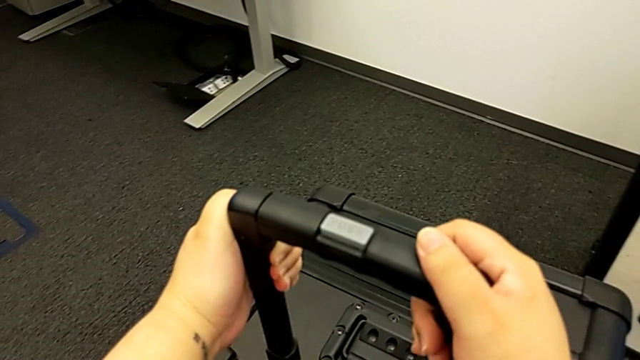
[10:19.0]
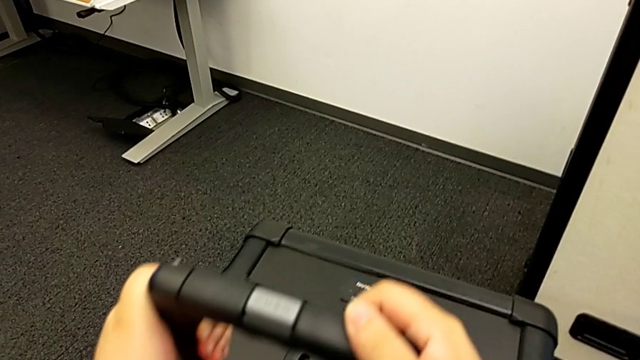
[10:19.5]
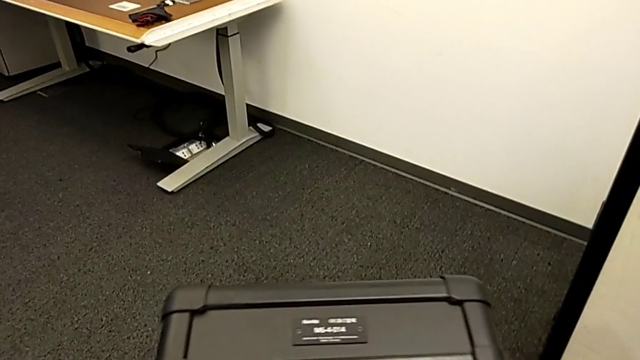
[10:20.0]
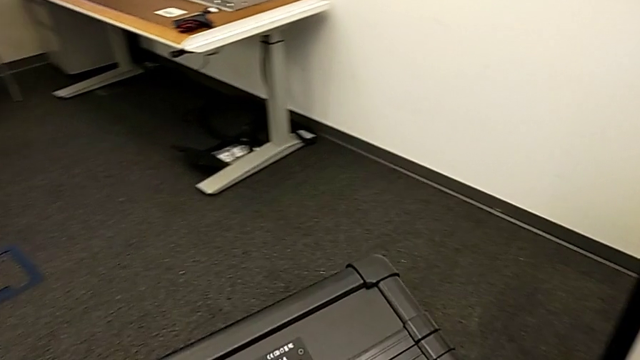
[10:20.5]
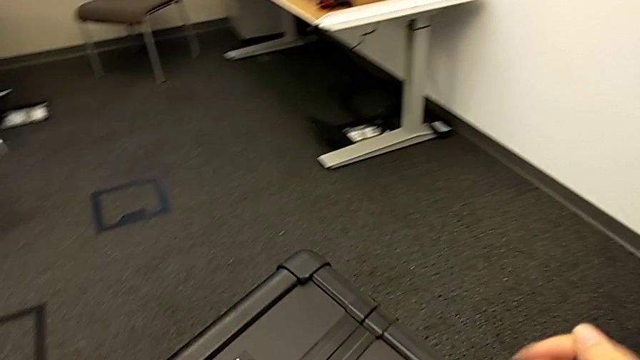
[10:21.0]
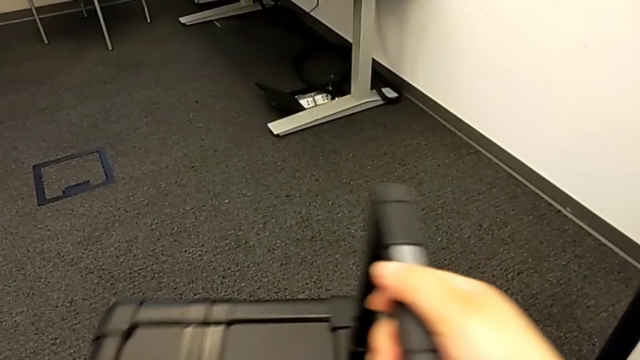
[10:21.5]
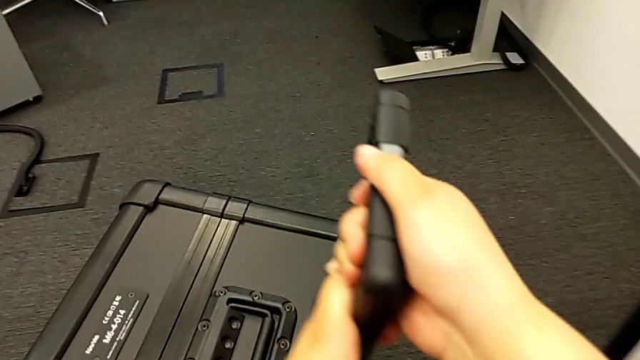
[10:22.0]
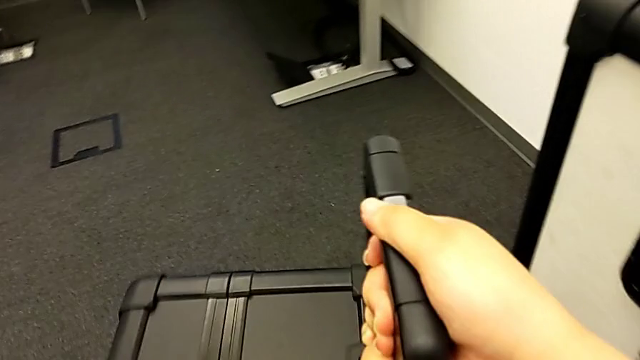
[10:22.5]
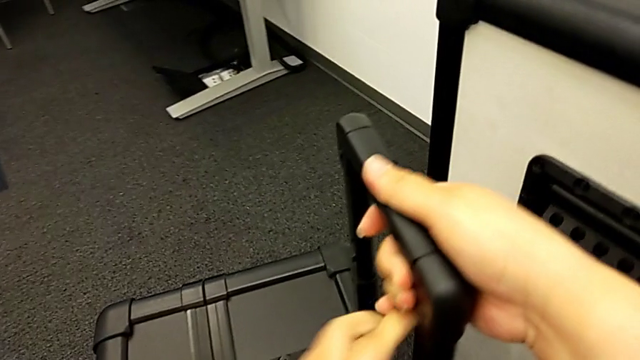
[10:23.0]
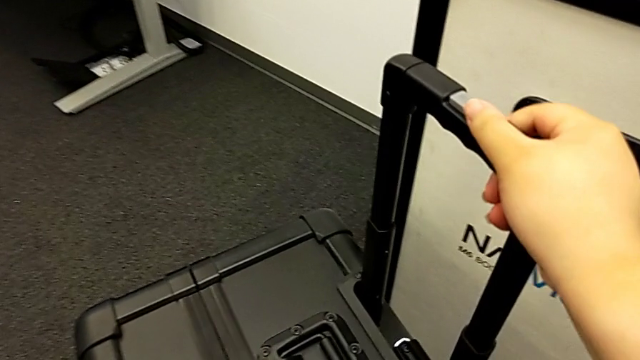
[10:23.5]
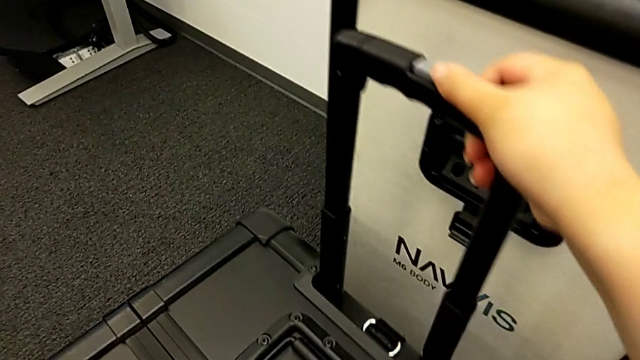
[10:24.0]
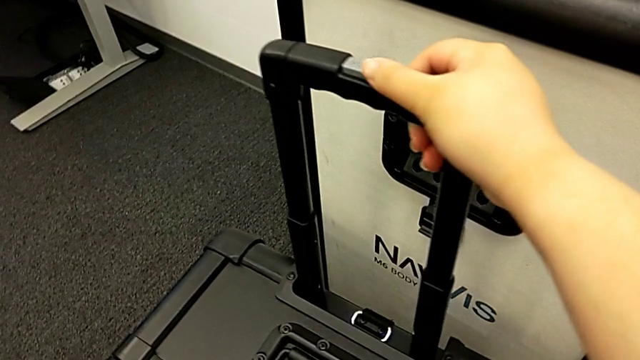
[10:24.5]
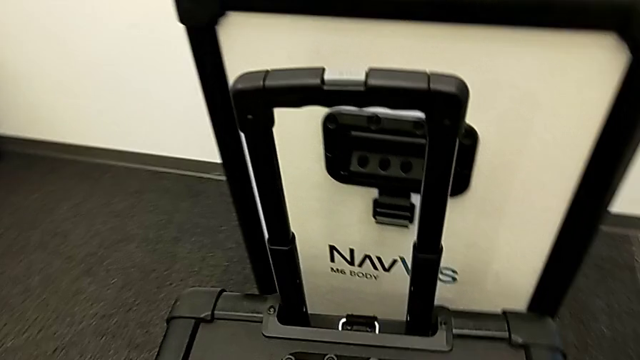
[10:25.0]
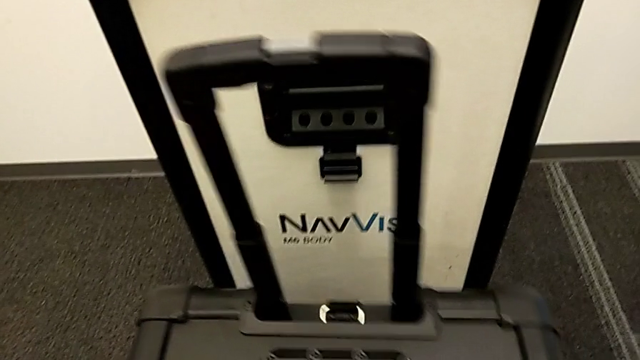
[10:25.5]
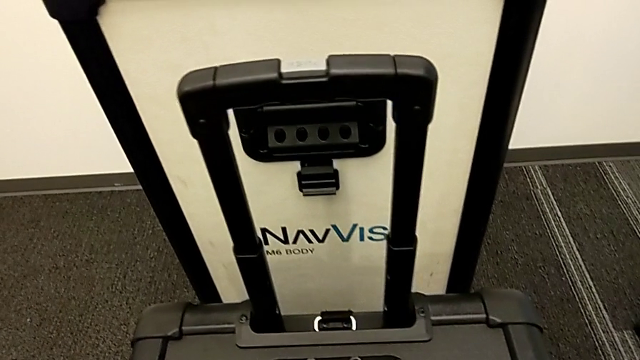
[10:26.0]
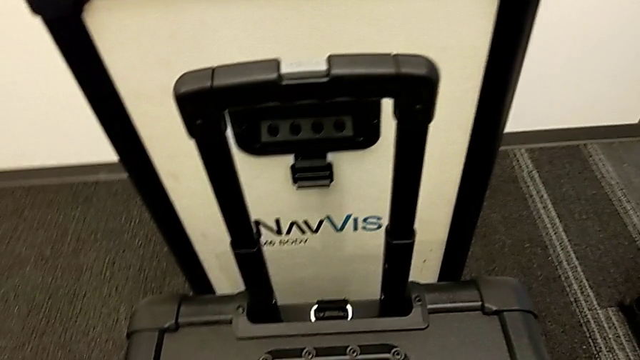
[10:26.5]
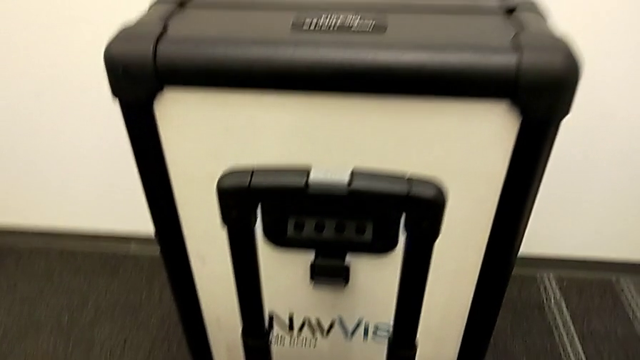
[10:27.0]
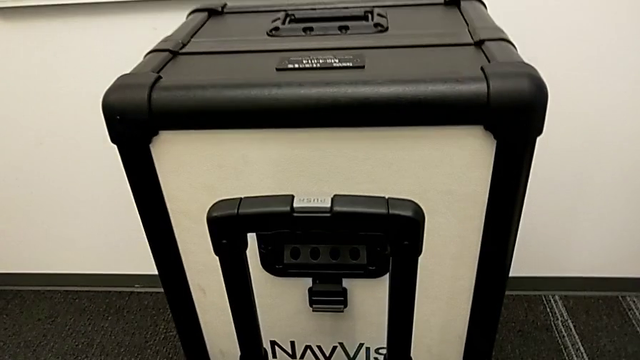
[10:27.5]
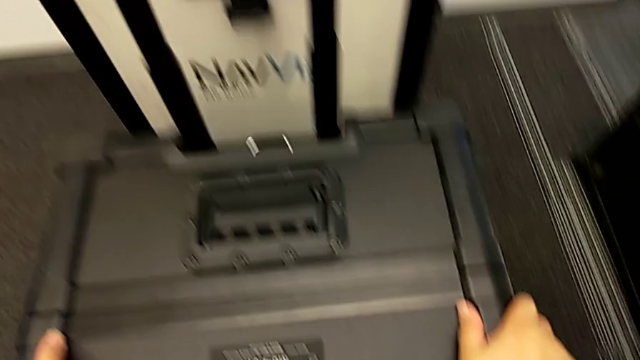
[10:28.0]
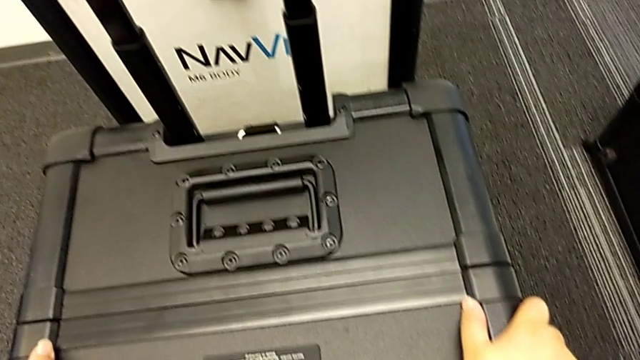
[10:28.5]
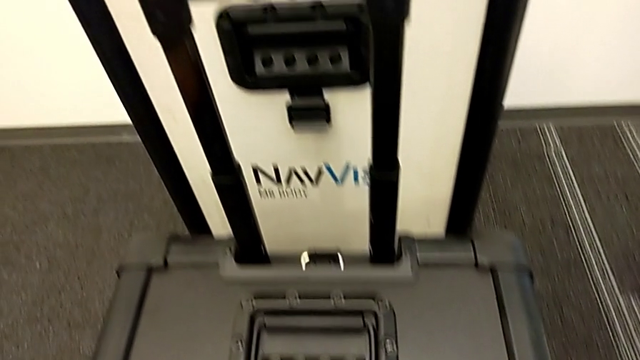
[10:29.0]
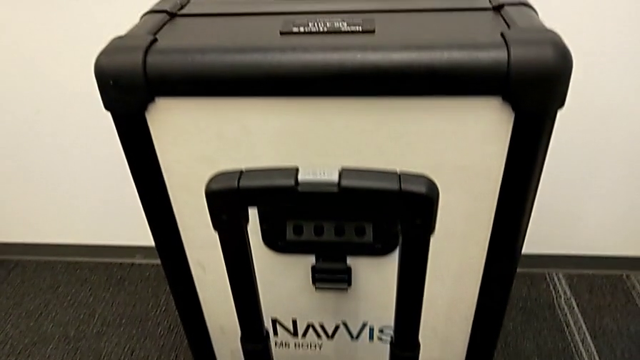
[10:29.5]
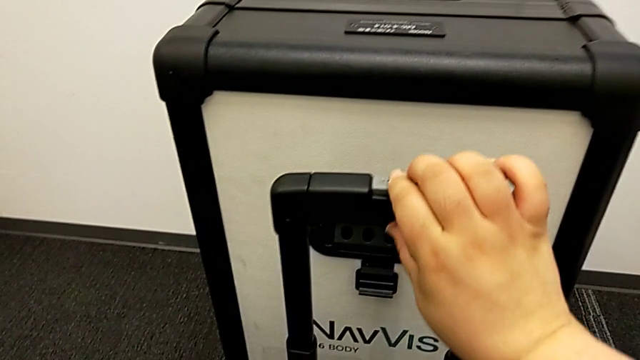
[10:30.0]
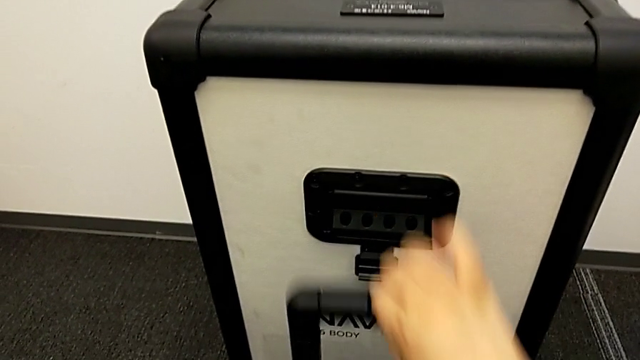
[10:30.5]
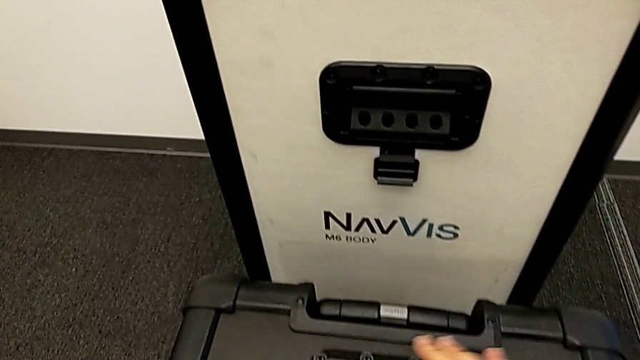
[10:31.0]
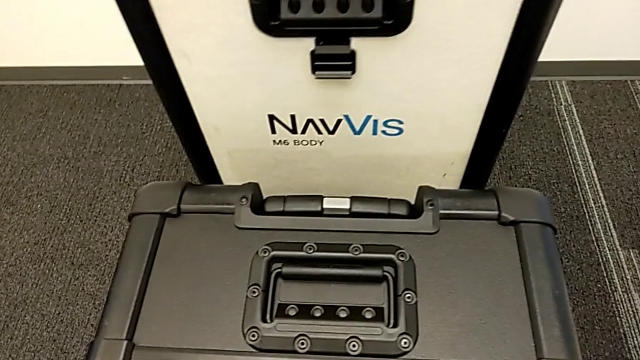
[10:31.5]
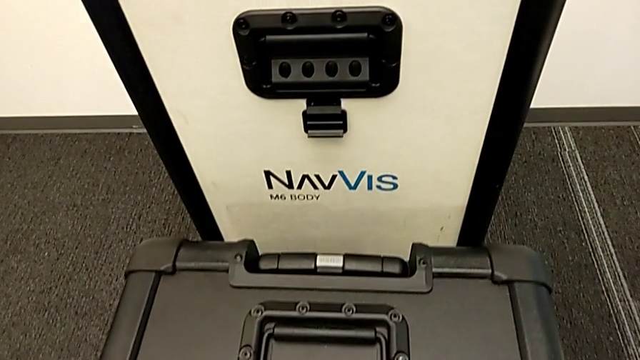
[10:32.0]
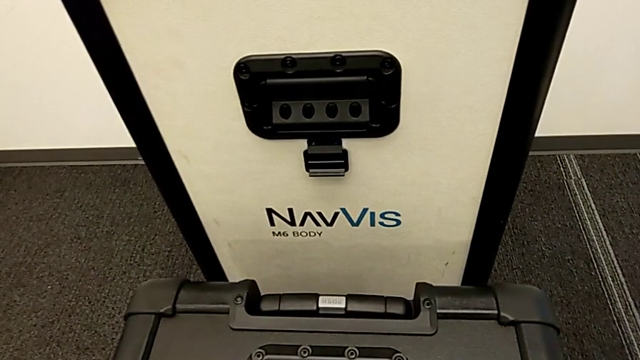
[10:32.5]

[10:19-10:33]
The camera wearer is placing the box at the front of their body. They slide the box and close the handle.

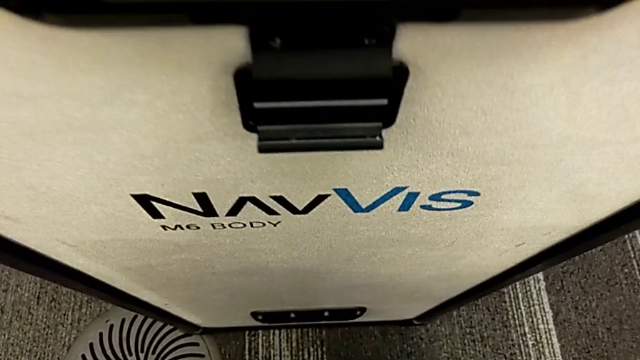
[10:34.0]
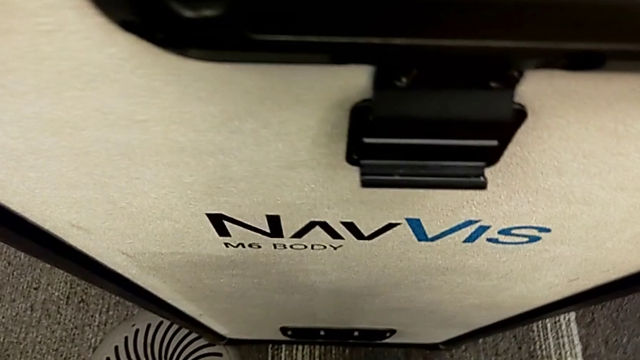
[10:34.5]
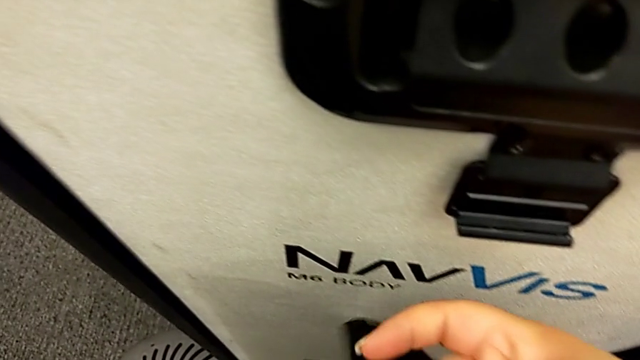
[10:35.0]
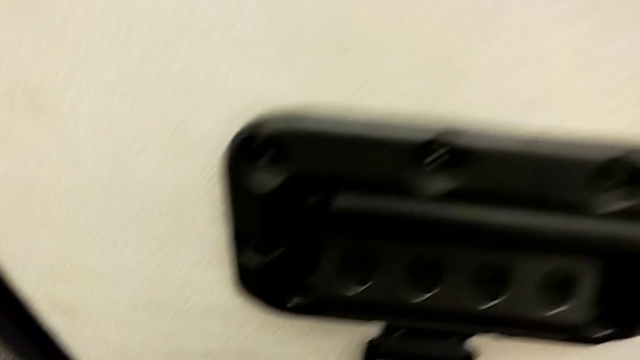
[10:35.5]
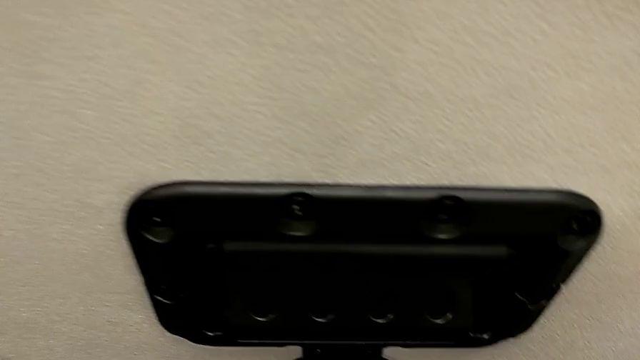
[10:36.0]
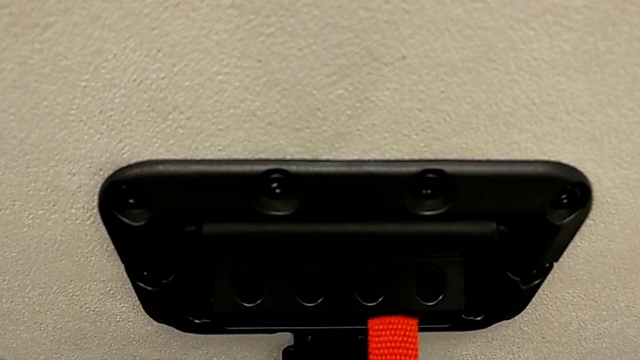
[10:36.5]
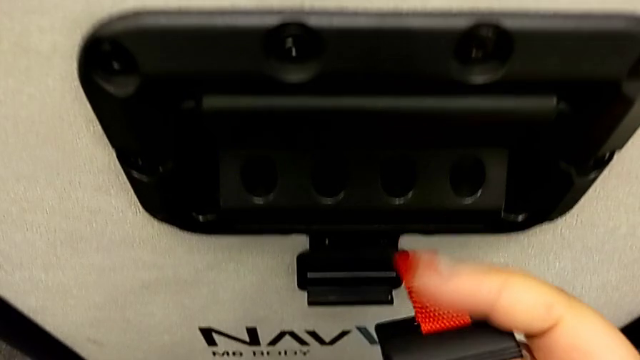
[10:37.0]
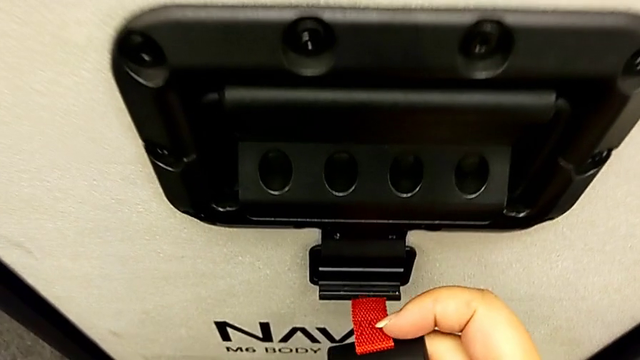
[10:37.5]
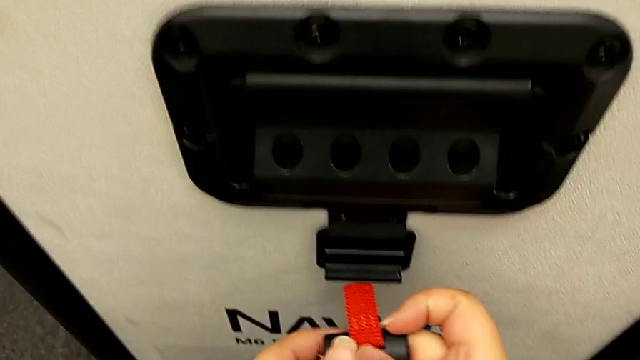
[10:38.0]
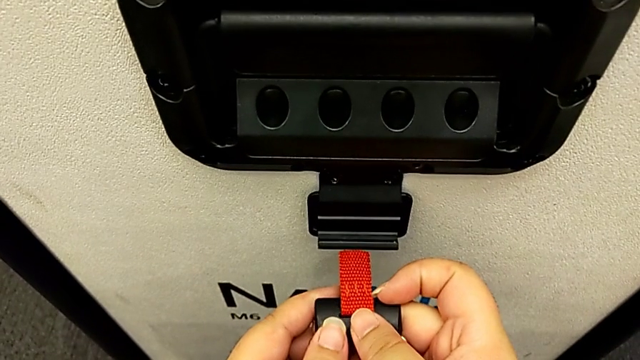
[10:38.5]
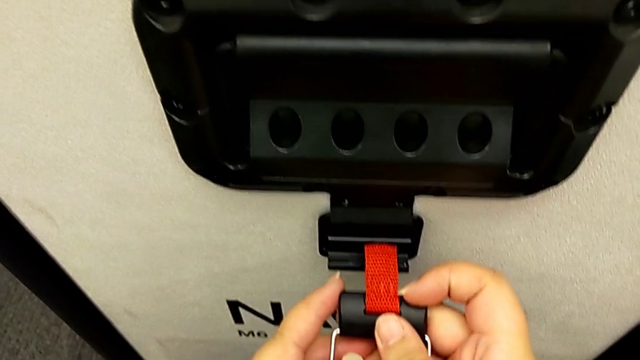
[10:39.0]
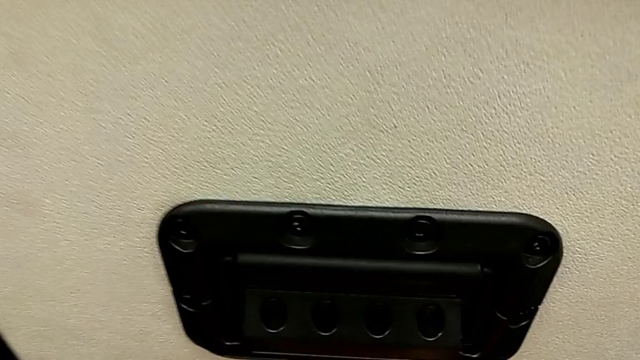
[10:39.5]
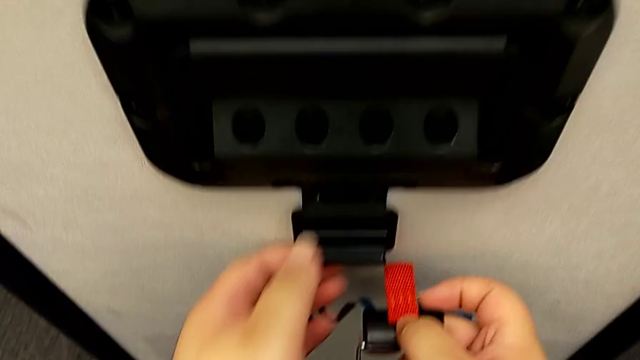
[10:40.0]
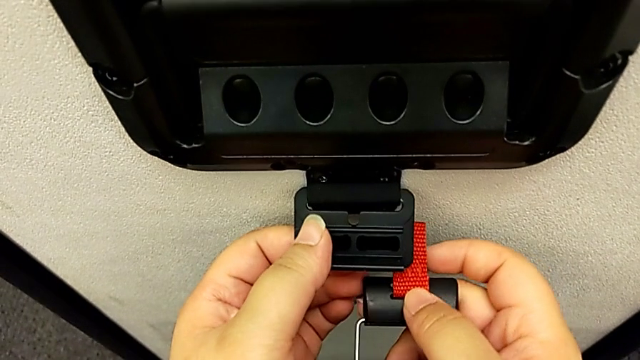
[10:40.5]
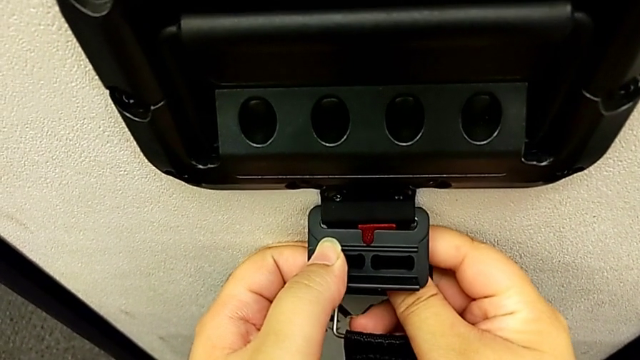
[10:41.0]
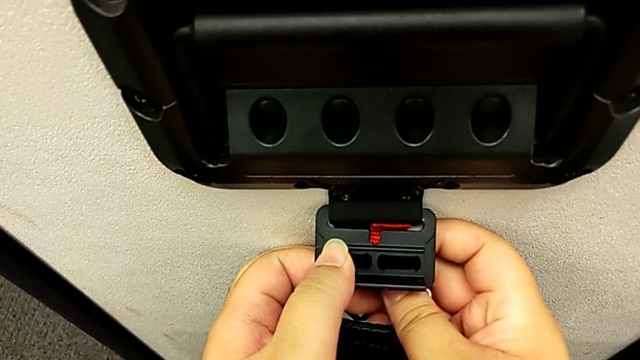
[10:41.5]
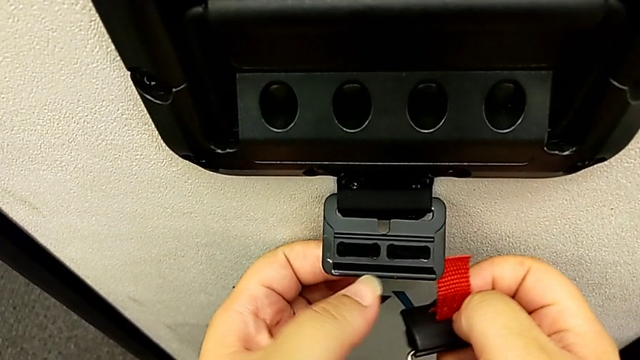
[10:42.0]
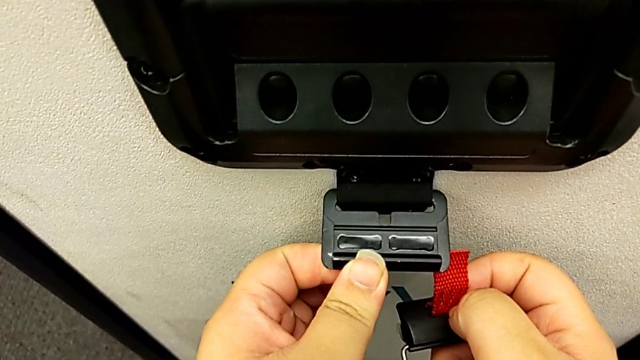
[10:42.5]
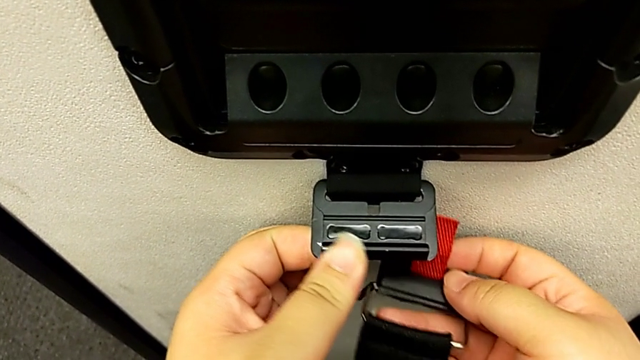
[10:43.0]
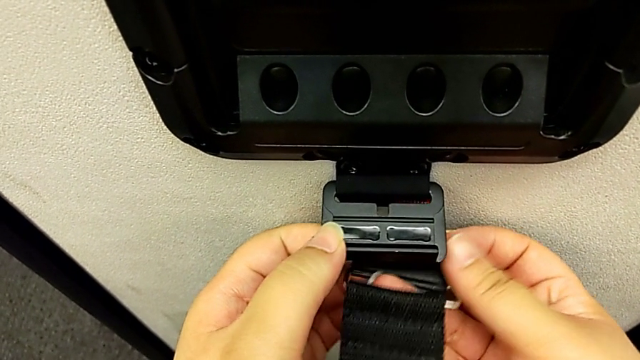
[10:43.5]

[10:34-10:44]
The camera wearer is attaching the box to the body box. They grab the box lock.
